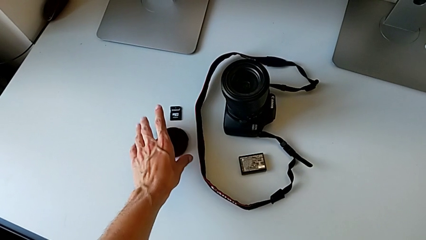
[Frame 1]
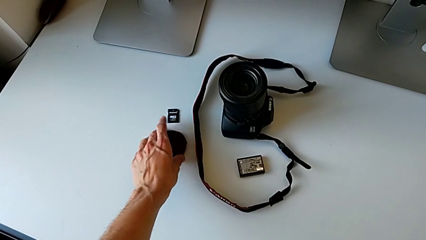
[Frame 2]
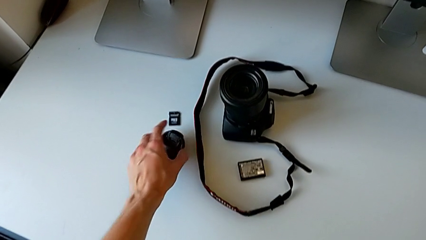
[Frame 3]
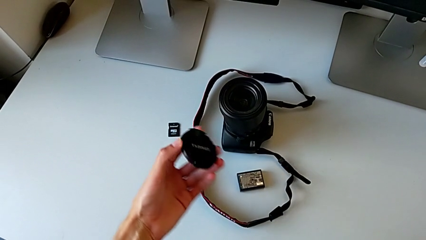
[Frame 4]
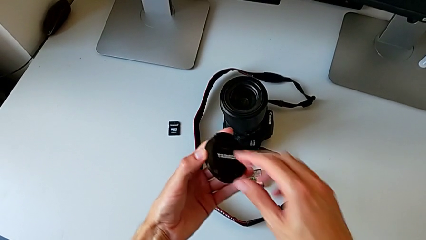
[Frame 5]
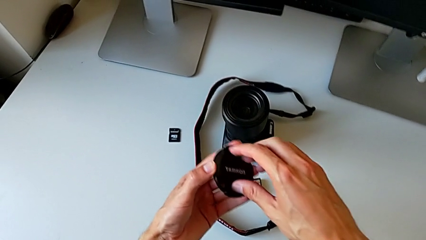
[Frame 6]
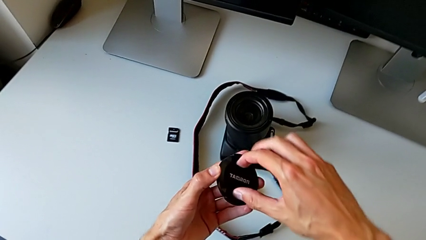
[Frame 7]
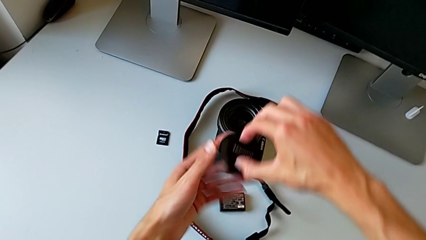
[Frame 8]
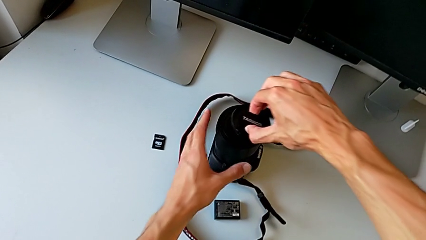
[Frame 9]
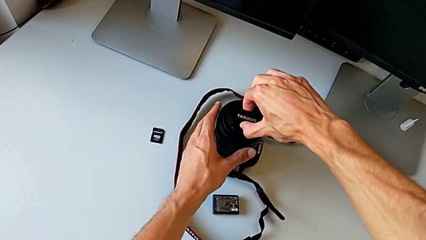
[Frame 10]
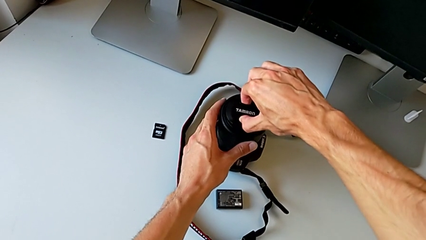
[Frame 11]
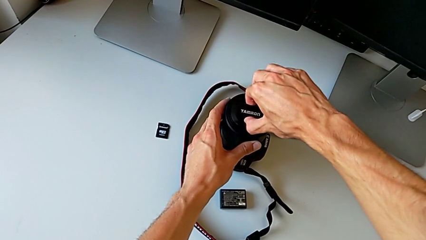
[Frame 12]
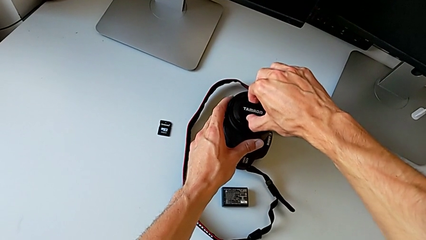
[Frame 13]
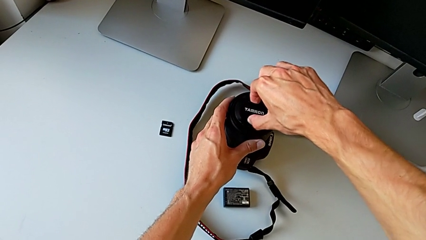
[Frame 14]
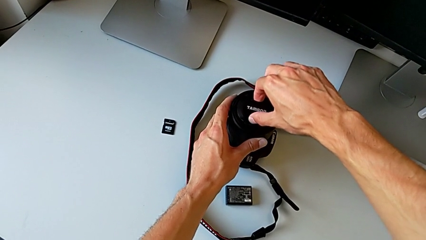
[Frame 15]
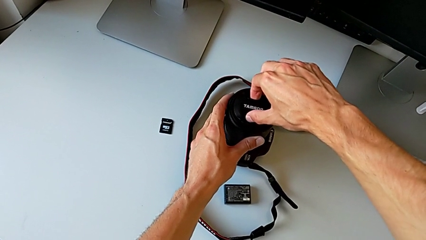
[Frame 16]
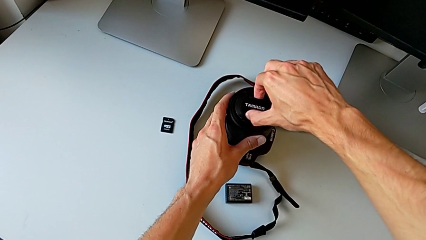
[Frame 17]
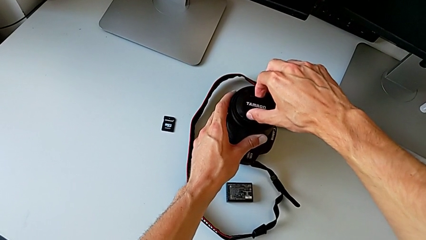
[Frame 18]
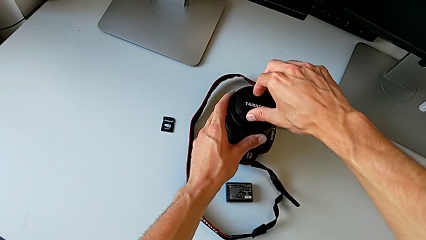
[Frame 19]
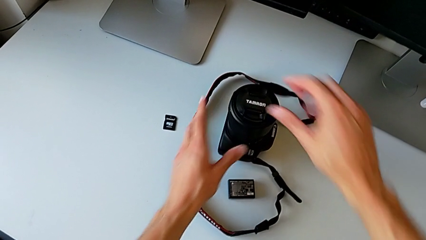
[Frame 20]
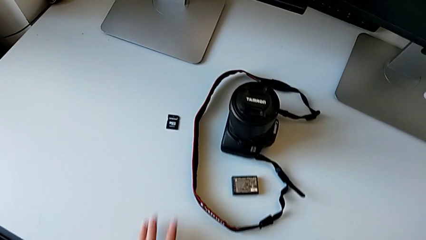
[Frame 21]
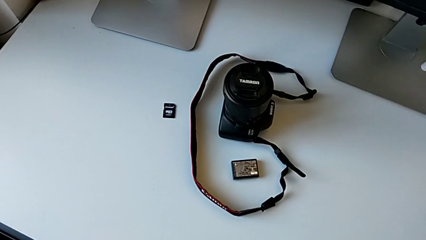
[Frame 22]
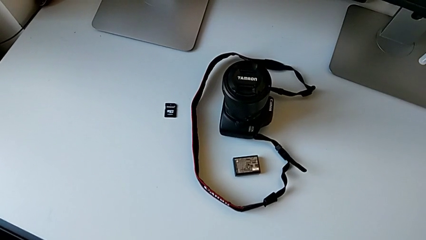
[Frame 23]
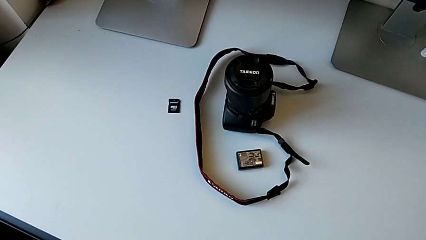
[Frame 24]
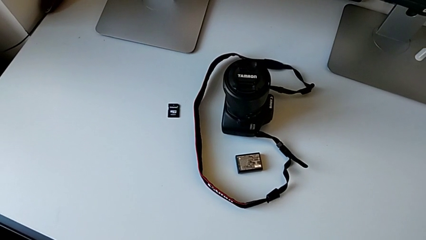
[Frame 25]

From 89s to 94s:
The camera wearer mounts the lens cover onto something. They lift the lens and assemble it.

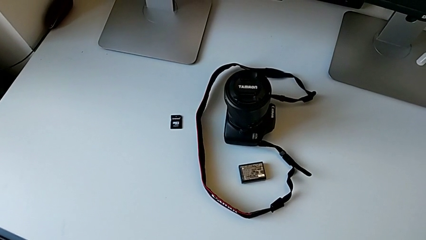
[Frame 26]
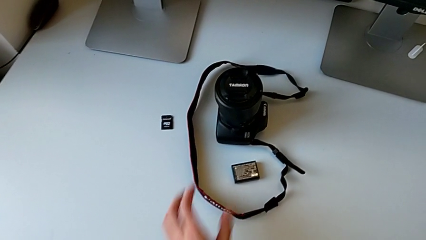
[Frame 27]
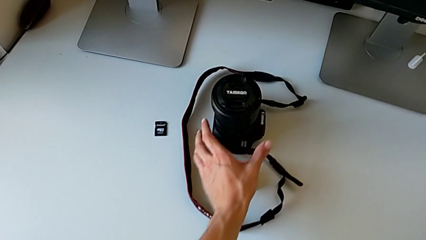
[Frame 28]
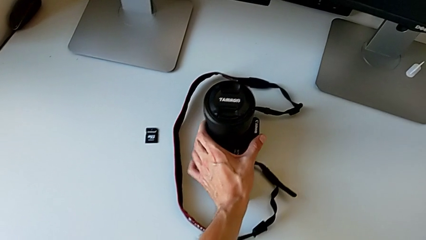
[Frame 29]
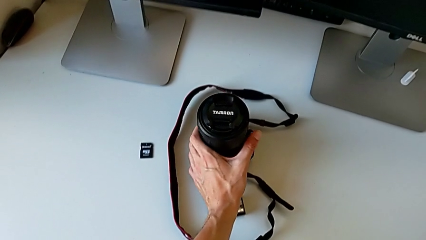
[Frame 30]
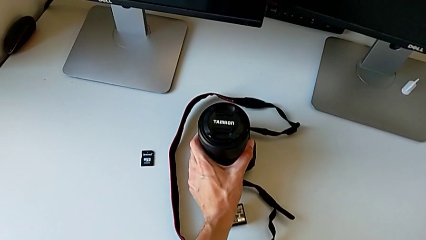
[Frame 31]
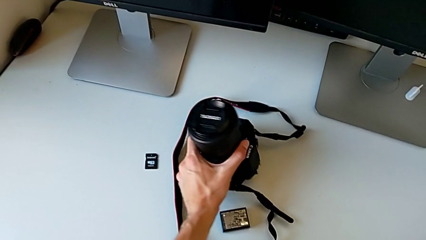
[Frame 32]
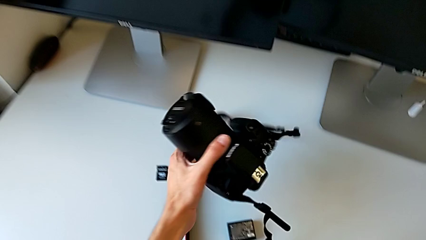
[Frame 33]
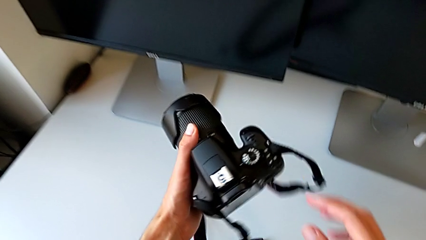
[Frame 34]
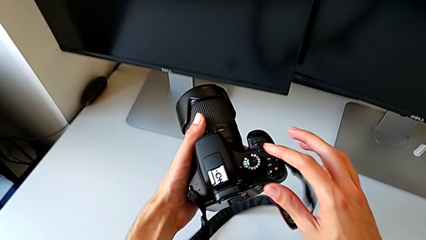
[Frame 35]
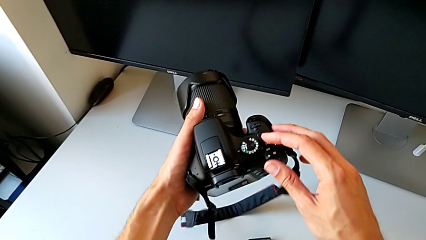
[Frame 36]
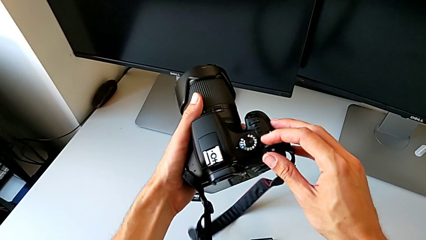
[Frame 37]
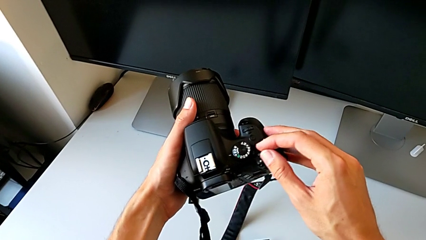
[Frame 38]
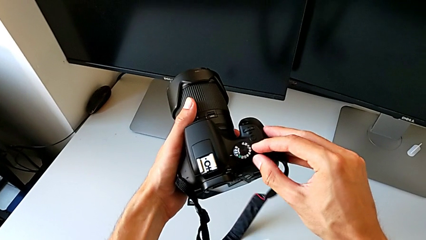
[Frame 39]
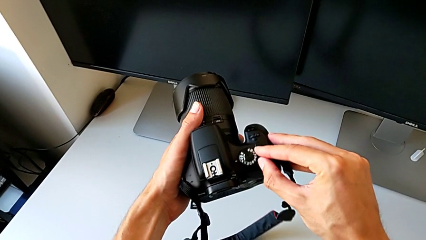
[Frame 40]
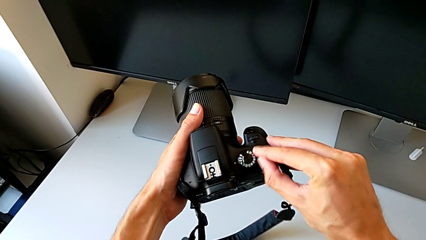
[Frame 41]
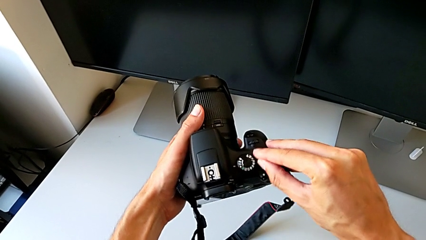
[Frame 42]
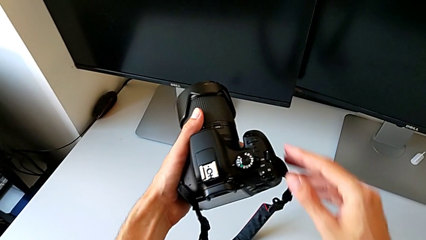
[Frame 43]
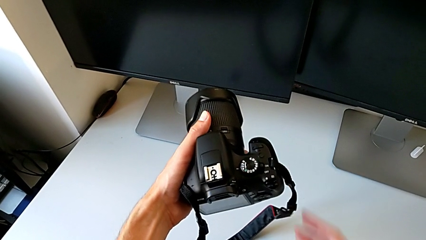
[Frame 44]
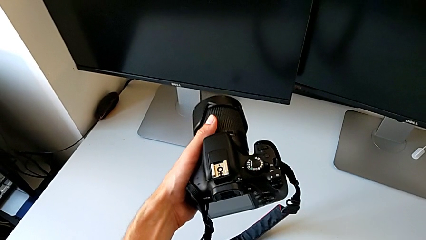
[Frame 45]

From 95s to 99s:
The camera wearer turns on their camera. They lift the DSLR and push the right button.

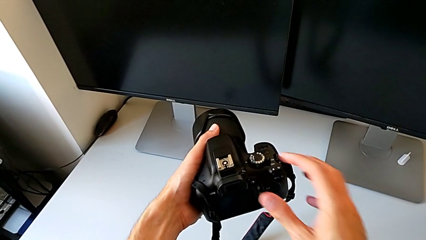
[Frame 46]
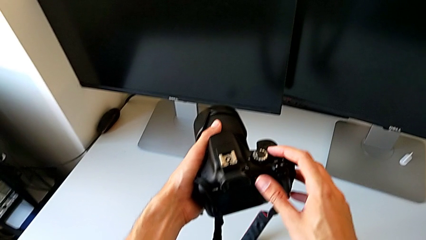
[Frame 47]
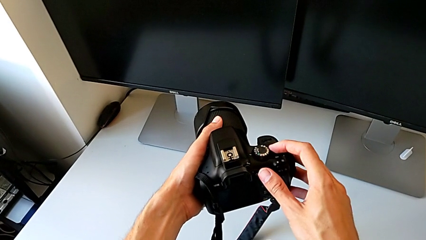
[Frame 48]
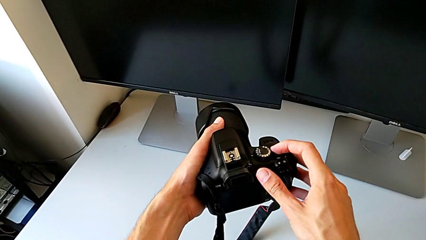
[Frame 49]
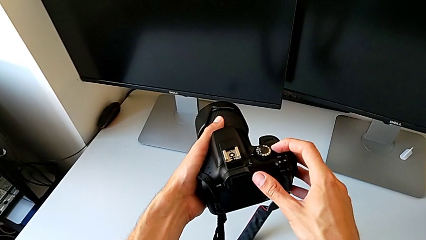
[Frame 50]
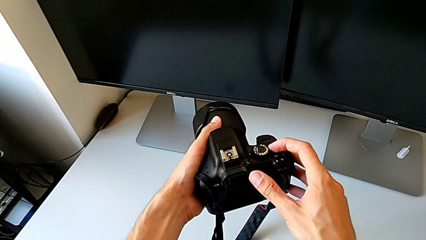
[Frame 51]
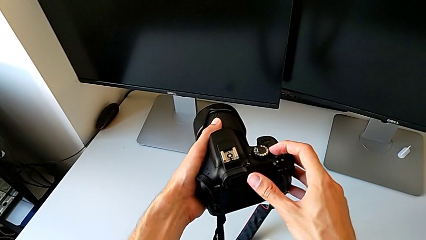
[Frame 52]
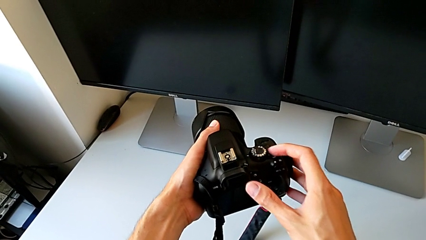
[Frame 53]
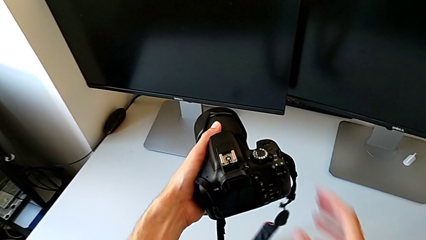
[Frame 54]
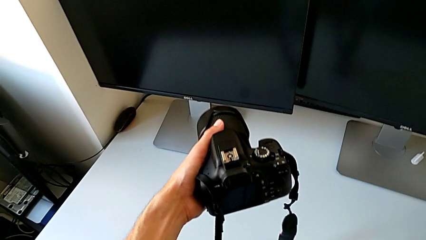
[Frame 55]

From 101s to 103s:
The camera wearer turns off their camera. They push the button.

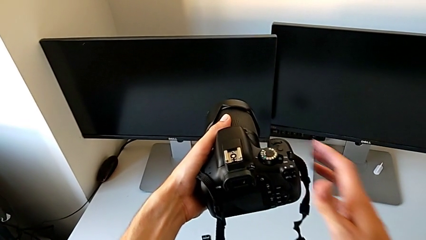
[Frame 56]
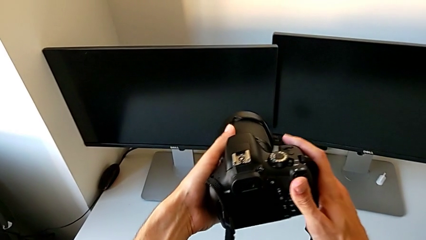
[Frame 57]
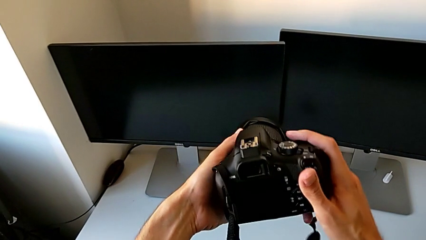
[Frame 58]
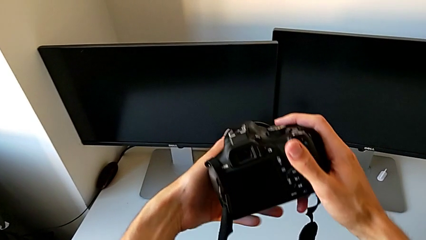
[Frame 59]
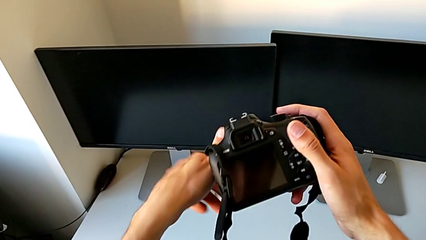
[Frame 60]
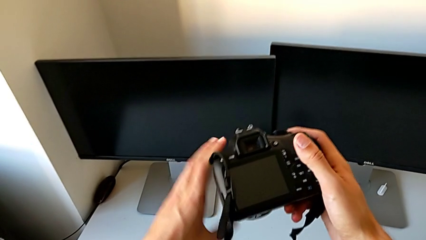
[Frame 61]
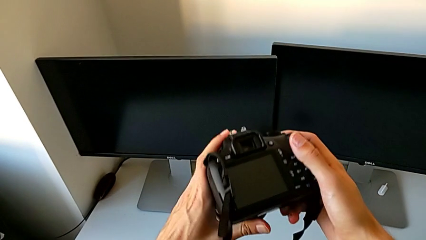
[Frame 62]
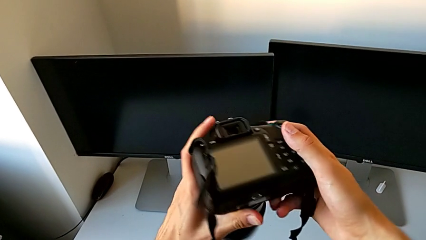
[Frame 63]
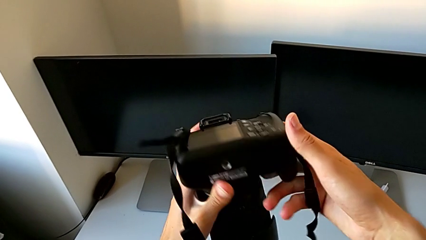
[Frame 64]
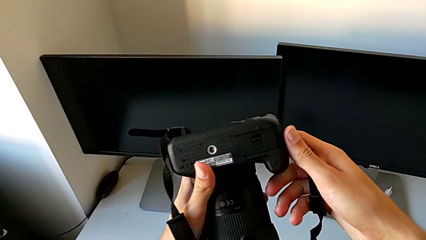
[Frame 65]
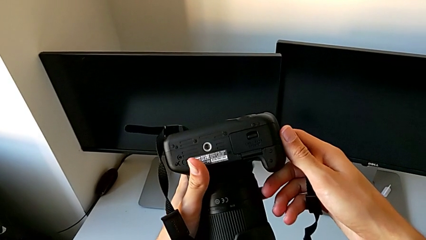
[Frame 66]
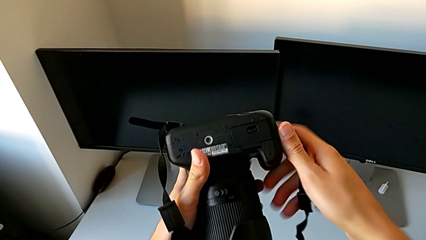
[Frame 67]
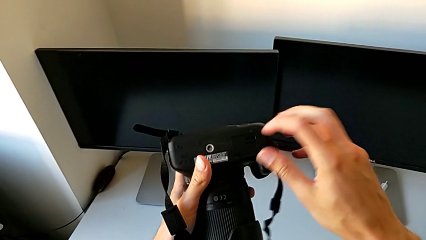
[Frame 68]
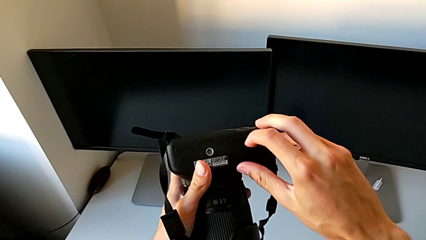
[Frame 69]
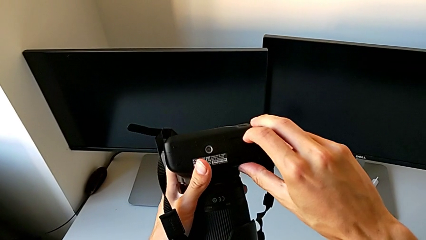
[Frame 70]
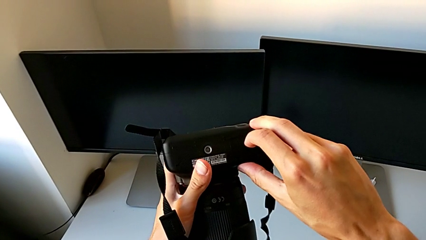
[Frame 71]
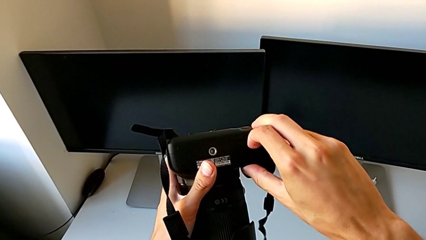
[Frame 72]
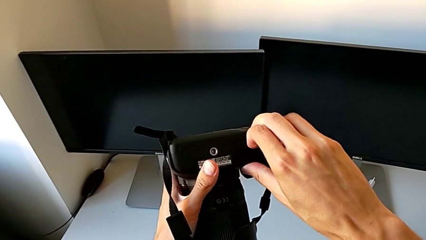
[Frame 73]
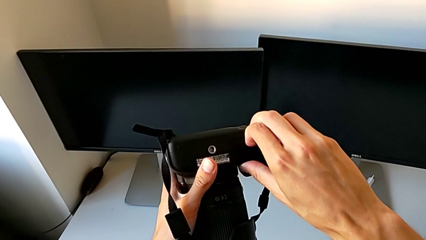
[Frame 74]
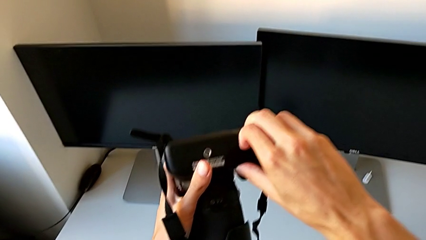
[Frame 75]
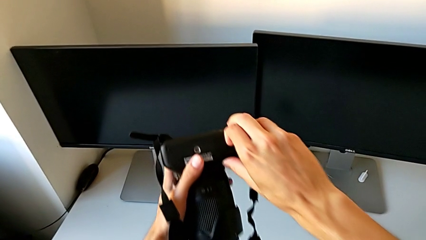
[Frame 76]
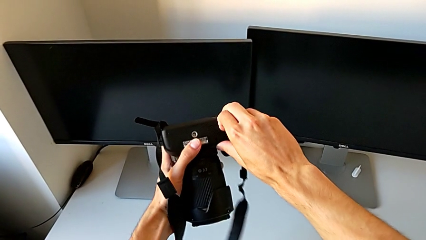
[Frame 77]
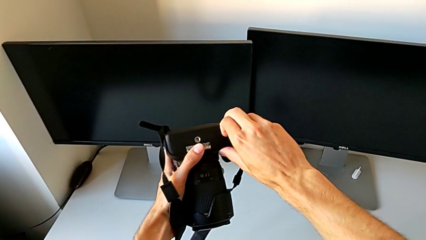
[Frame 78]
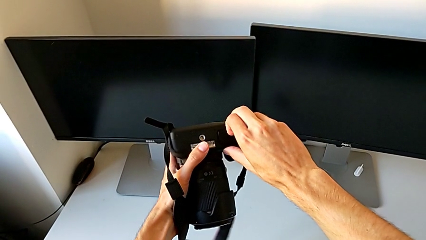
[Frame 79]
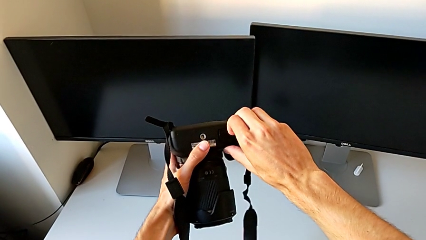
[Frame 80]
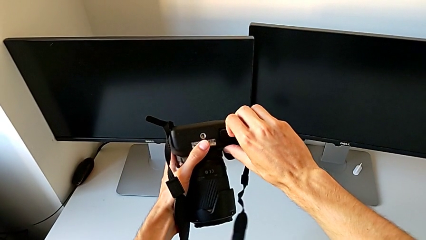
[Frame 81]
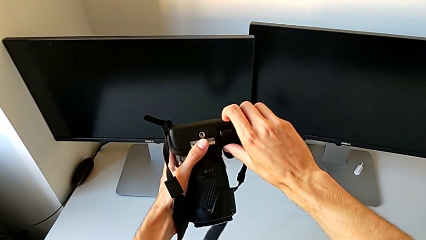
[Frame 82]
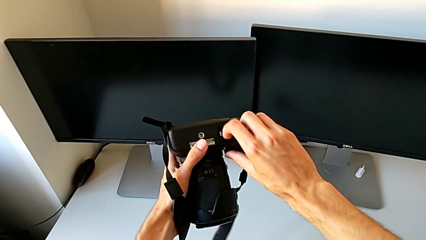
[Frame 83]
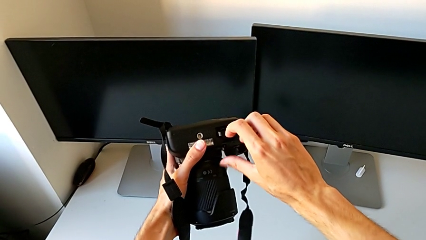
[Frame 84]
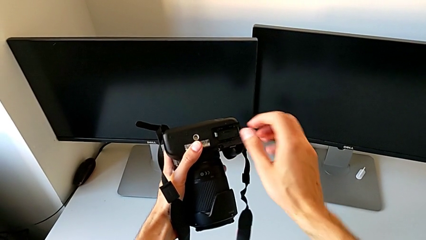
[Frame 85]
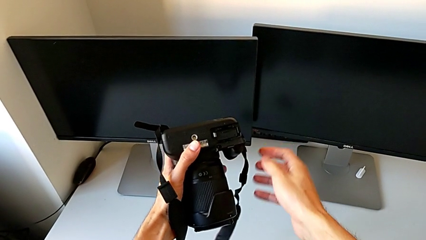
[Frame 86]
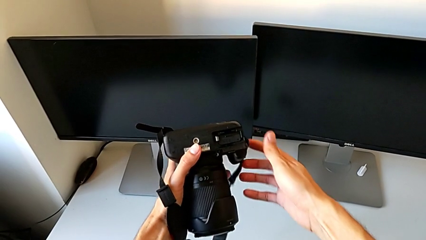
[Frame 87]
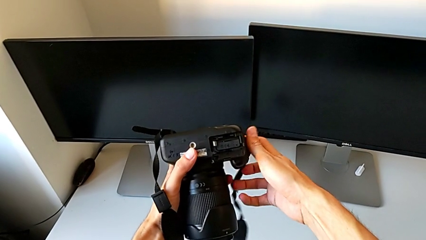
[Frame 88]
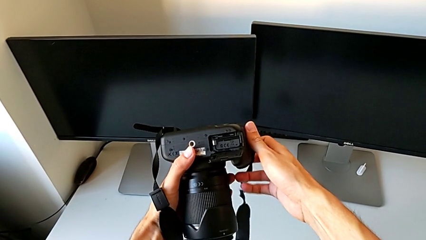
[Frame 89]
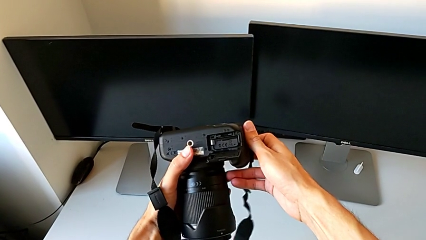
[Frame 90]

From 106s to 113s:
The camera wearer is exchanging their DSLR's battery. They rotate the DSLR and pull the battery door.
